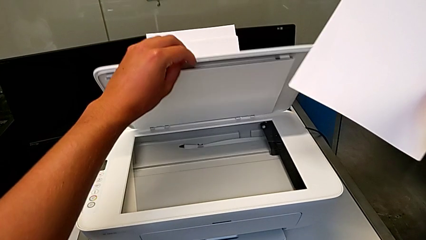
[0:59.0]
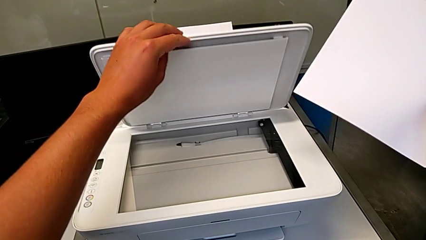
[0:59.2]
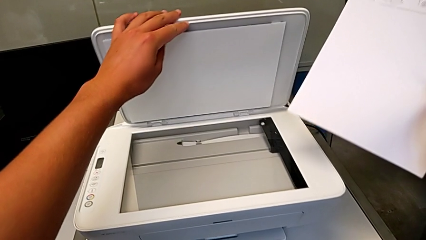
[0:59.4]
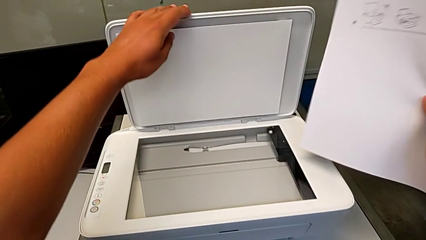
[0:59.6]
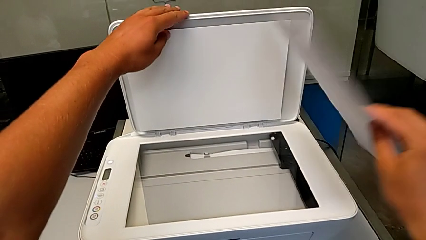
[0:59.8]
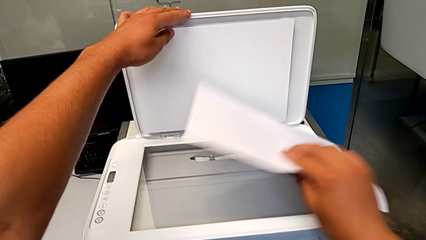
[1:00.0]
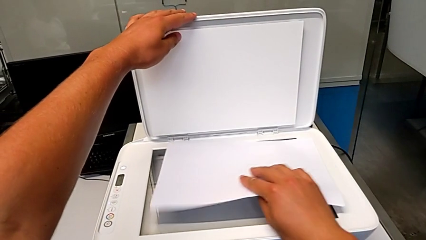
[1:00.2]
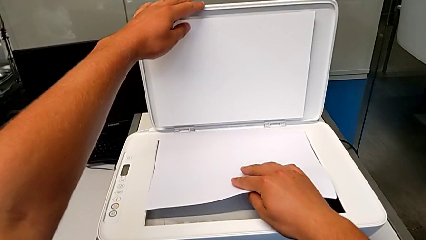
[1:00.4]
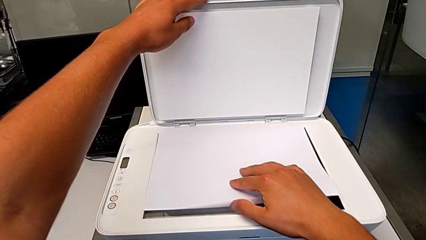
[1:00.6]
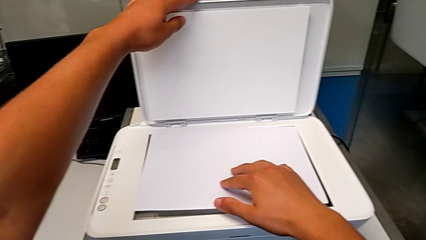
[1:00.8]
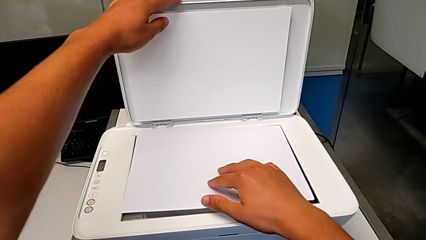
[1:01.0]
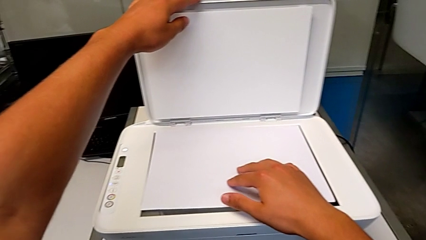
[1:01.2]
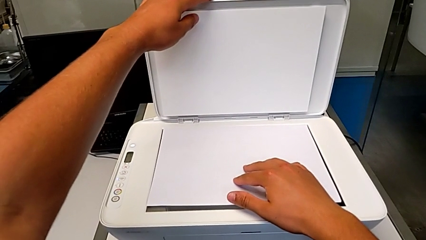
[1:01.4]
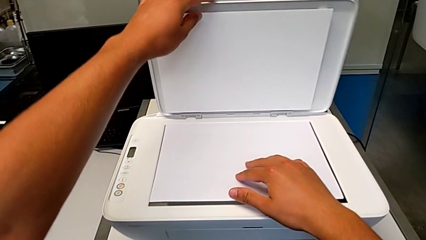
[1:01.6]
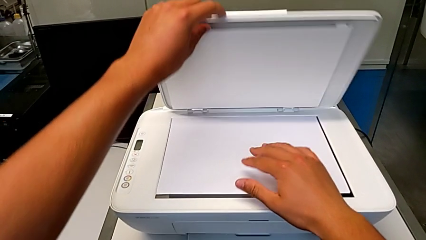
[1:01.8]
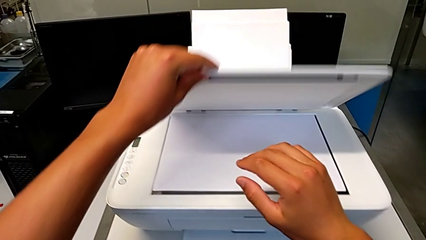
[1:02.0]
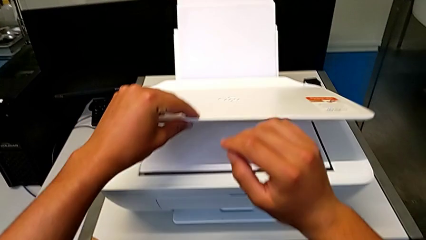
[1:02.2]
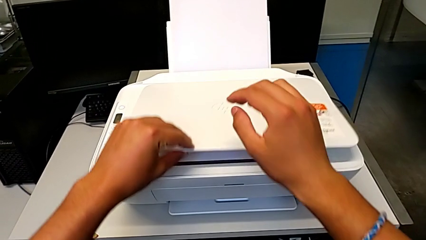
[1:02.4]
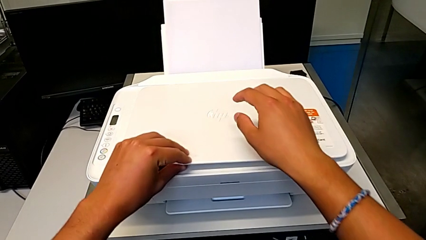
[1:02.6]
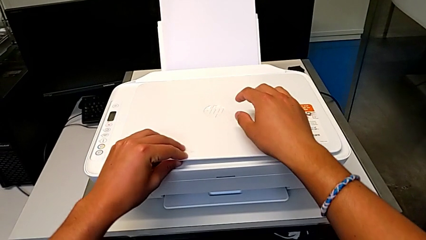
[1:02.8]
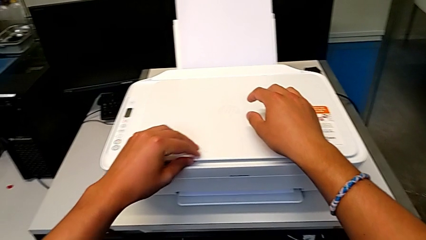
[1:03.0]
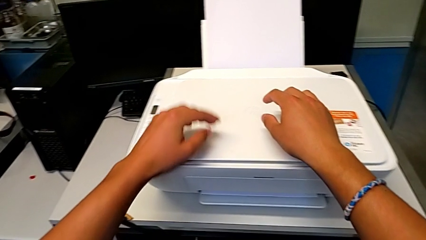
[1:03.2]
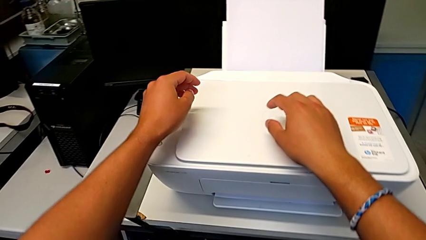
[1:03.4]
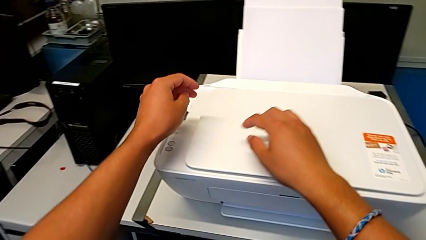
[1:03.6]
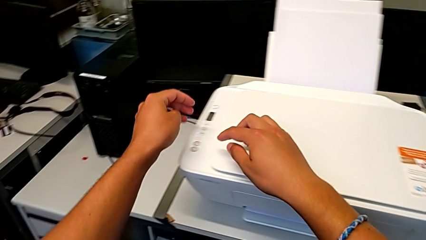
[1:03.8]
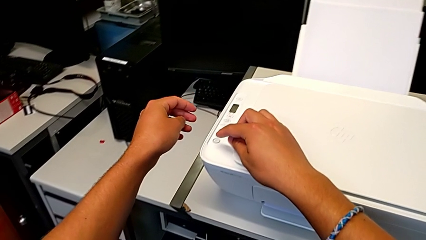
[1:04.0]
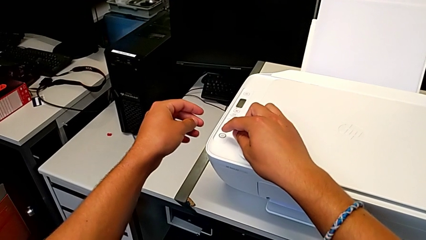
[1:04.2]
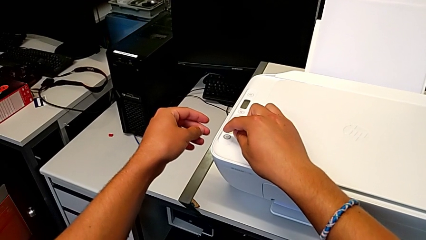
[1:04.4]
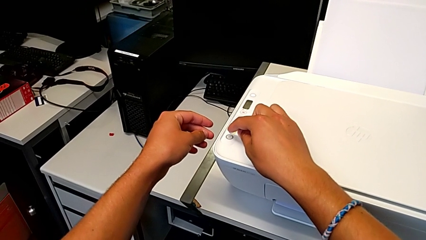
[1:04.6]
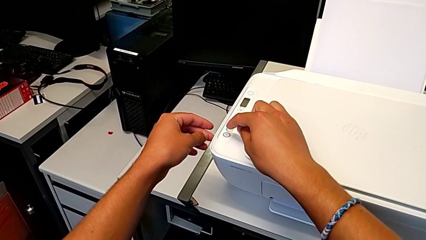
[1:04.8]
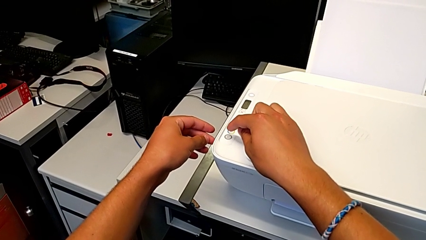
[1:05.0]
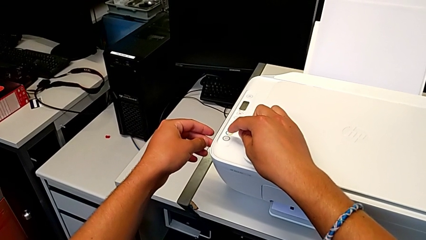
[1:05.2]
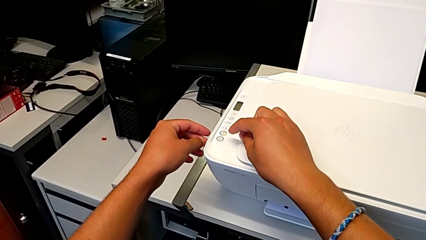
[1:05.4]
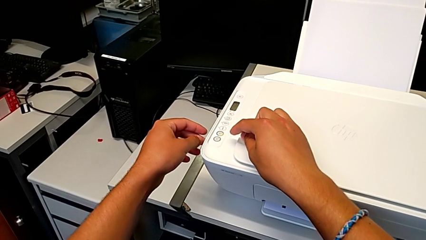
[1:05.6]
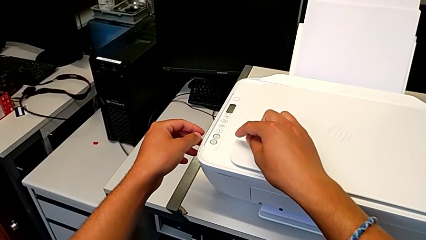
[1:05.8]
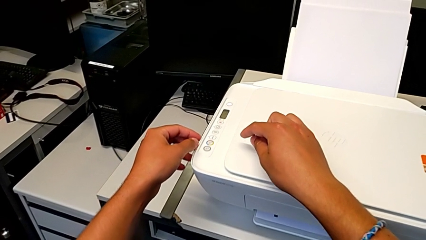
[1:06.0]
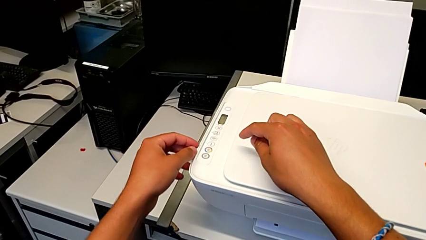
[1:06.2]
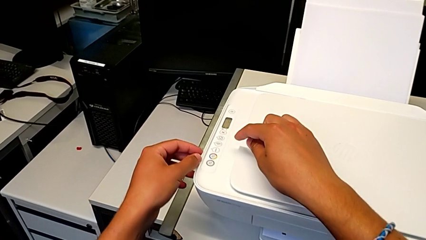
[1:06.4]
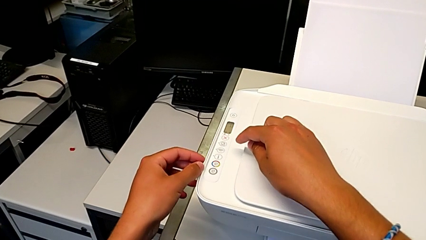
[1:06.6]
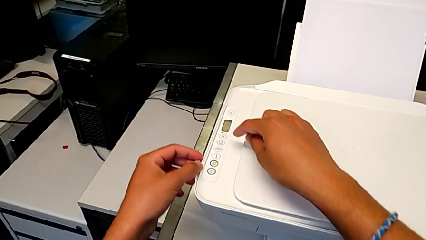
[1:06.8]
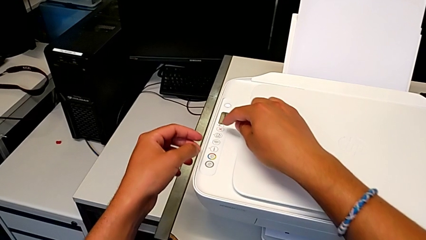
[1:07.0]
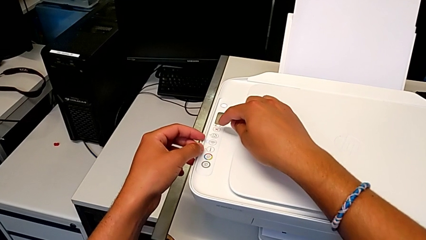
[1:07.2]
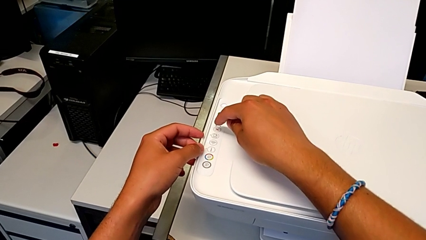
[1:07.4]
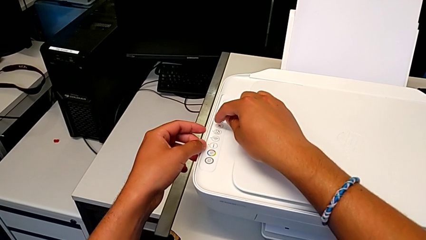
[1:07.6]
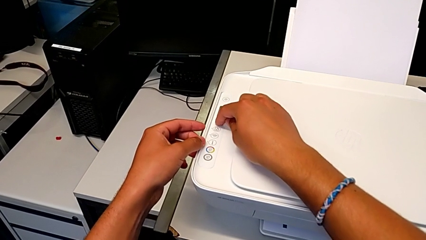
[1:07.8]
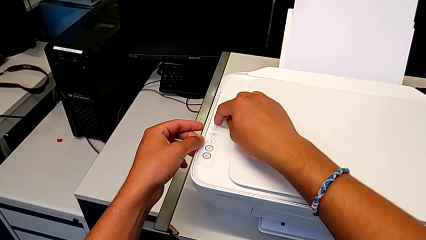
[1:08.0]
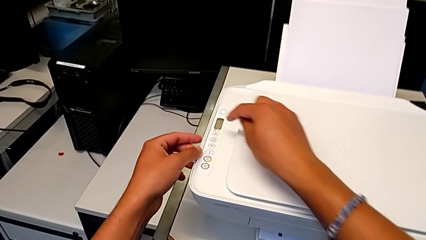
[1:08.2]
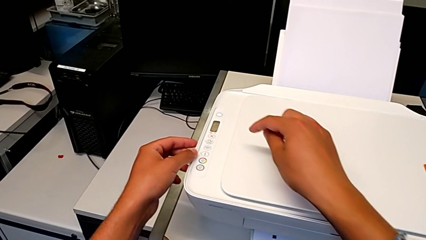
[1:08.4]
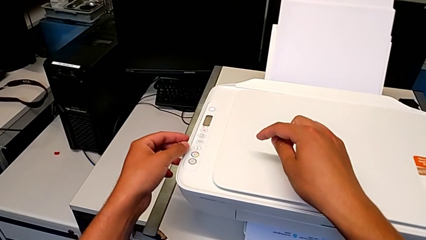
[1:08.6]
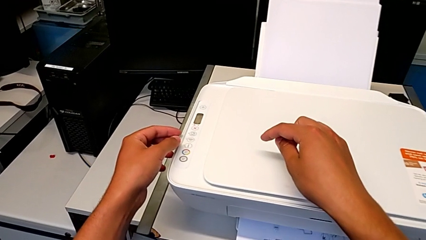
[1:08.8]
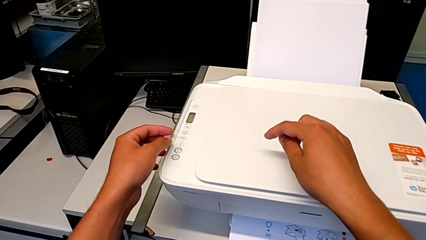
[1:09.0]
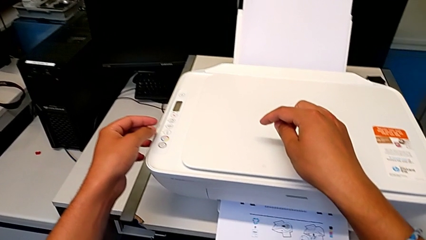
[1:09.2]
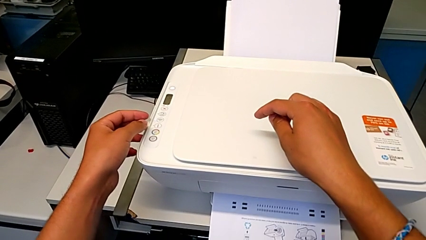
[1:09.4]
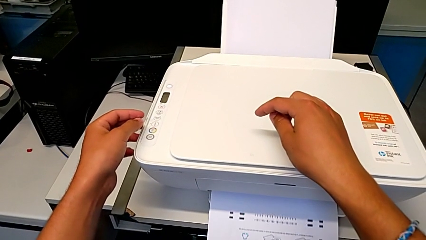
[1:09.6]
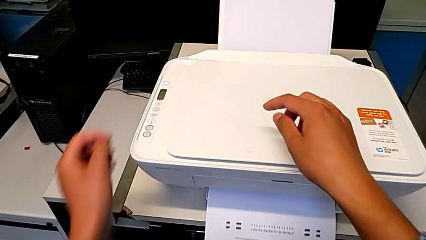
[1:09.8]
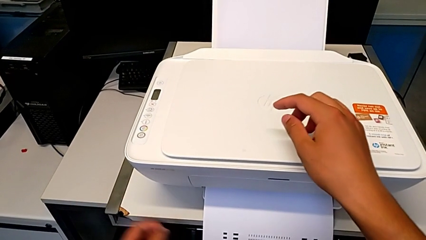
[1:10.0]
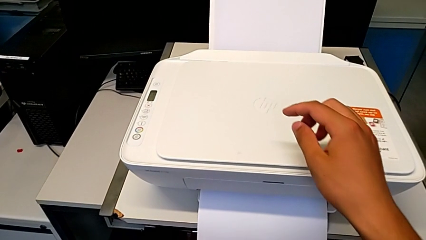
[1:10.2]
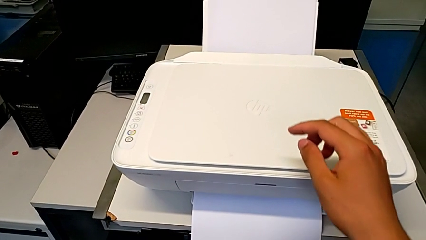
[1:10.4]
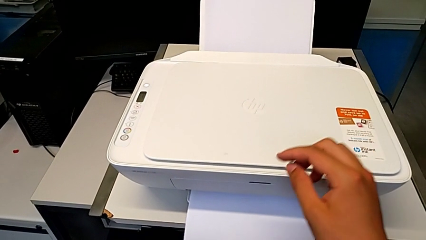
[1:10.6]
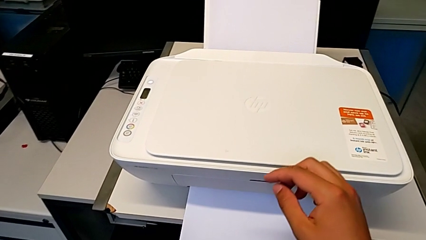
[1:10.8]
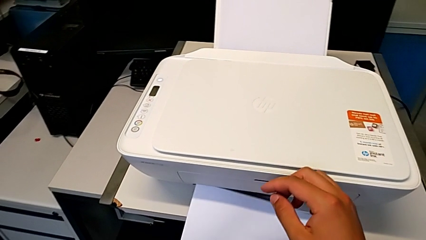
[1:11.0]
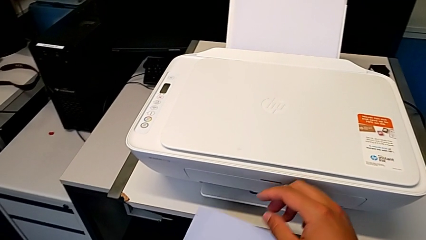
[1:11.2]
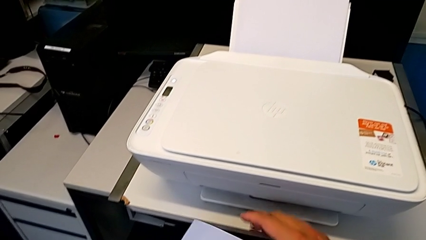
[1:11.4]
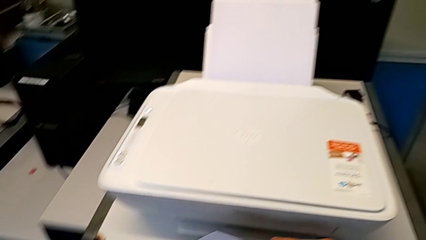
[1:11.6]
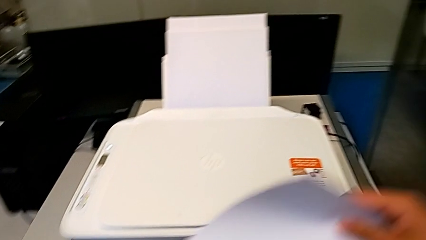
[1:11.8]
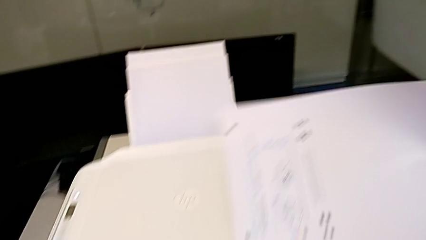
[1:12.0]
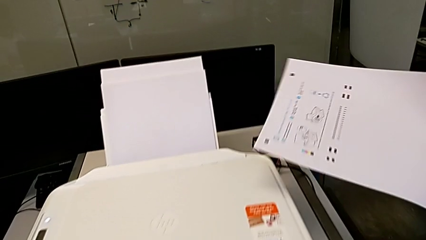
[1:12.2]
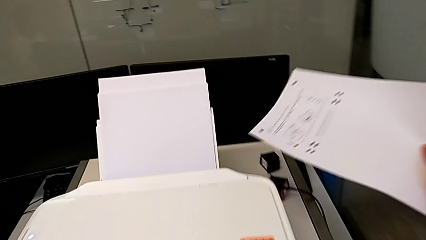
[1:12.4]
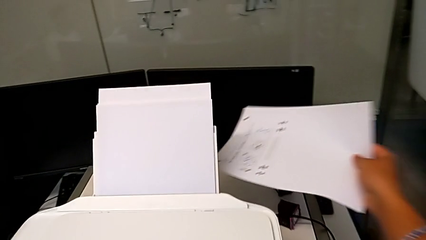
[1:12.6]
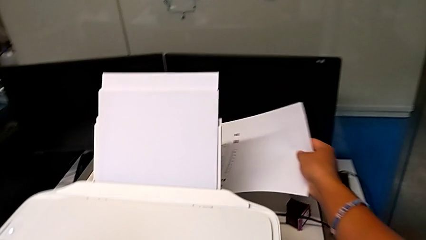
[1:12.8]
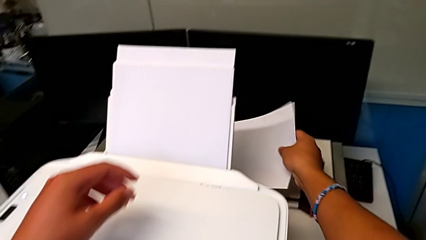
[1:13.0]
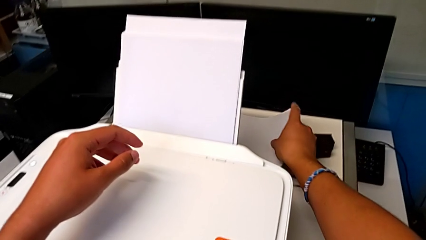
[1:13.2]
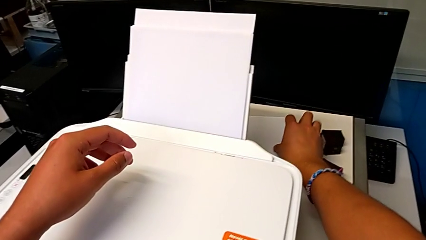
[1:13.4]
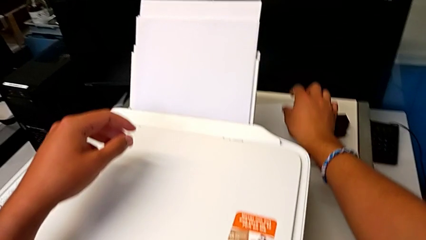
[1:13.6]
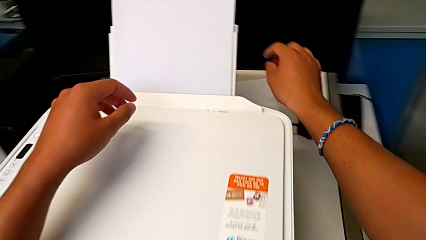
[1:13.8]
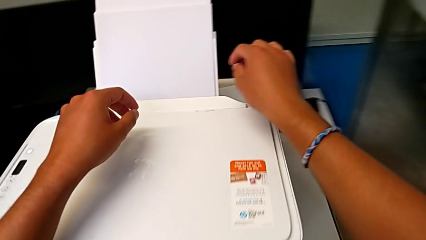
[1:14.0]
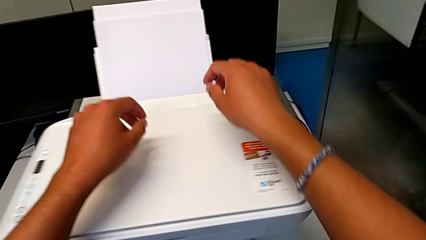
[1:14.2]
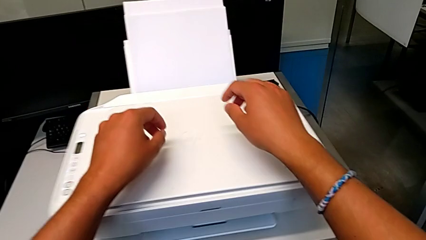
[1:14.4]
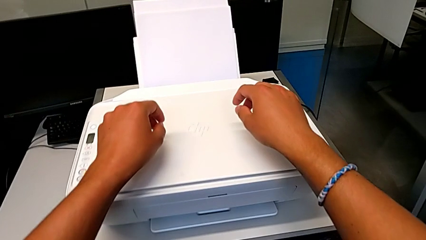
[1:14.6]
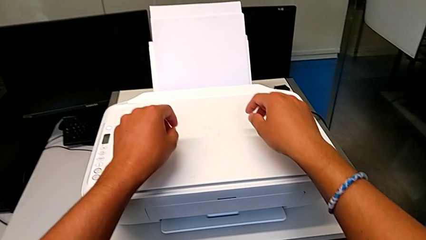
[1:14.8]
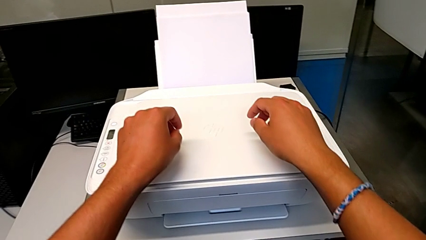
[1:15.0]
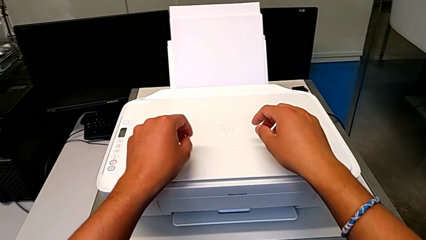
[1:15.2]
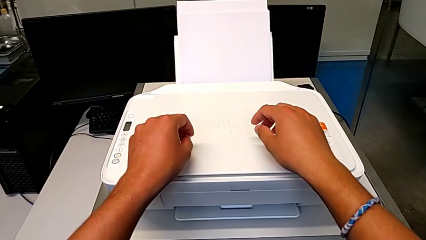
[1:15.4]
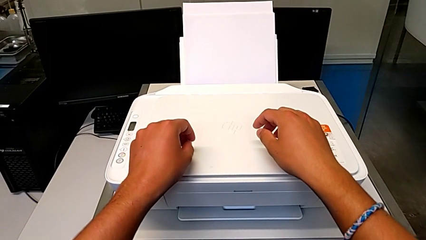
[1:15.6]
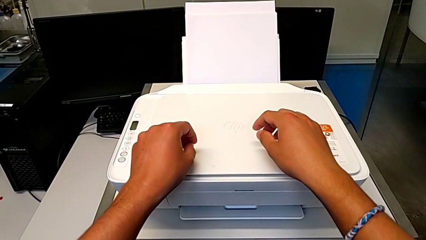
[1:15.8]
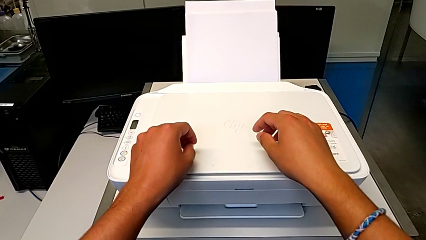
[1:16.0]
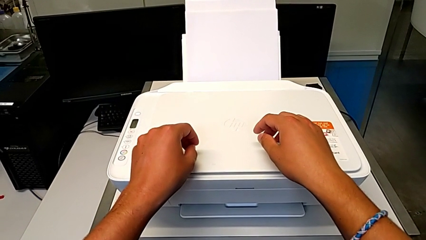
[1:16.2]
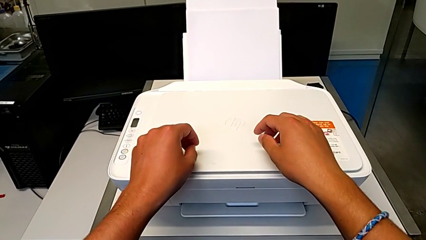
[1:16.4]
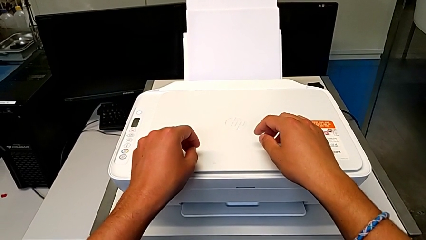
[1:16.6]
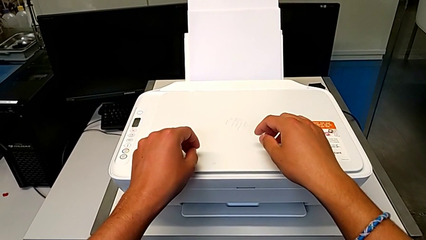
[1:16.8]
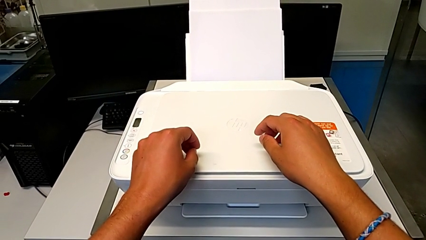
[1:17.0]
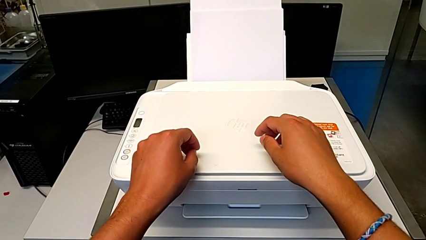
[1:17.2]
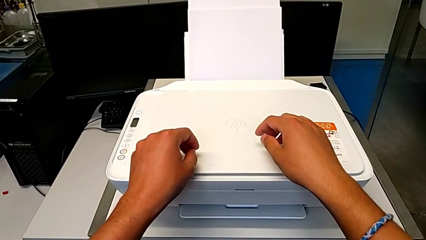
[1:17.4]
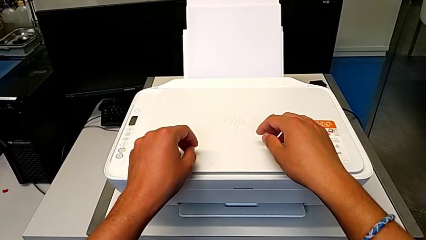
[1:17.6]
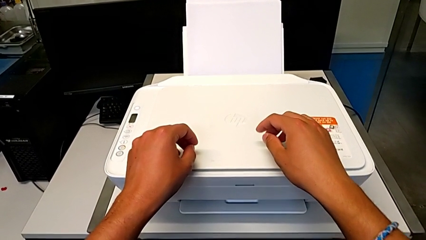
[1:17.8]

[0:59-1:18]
The camera wearer is opening the newspaper stand. They place the black and white paper stack, close the copy gate, press the cancel button, grab the paper stack, withdraw it and place it.
